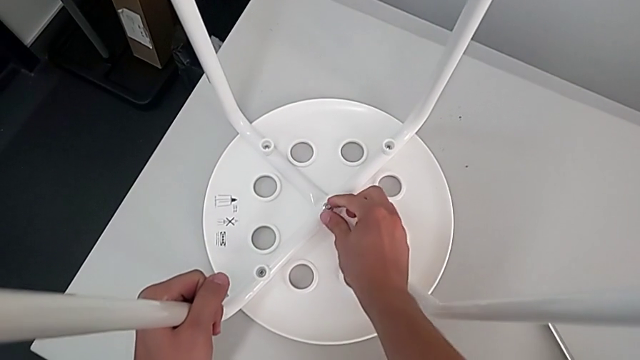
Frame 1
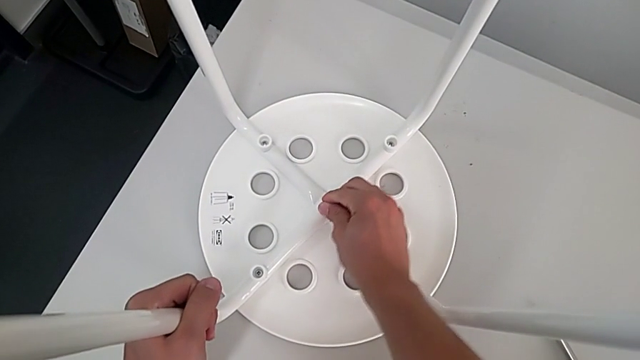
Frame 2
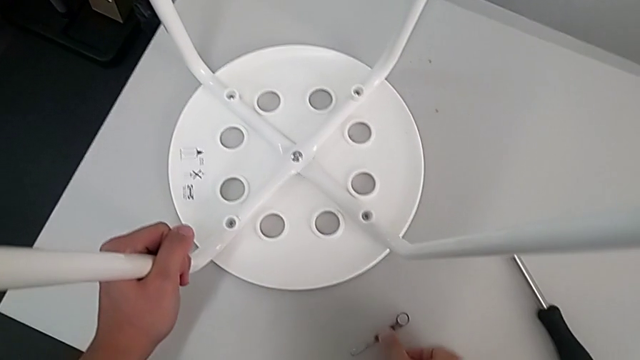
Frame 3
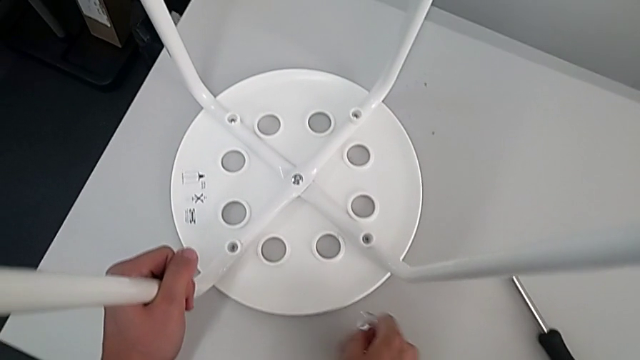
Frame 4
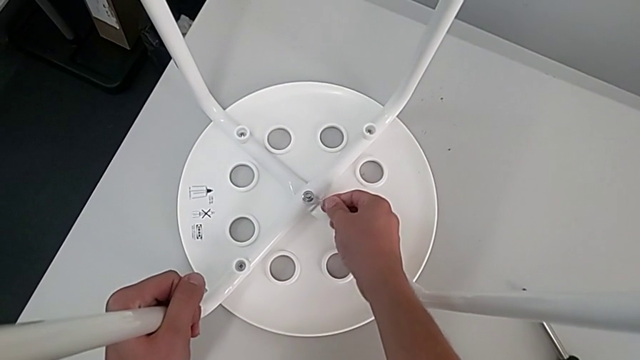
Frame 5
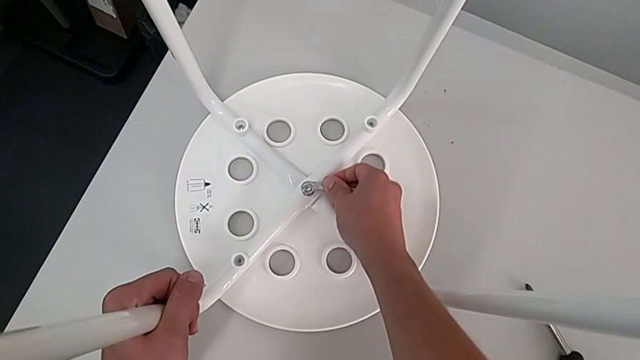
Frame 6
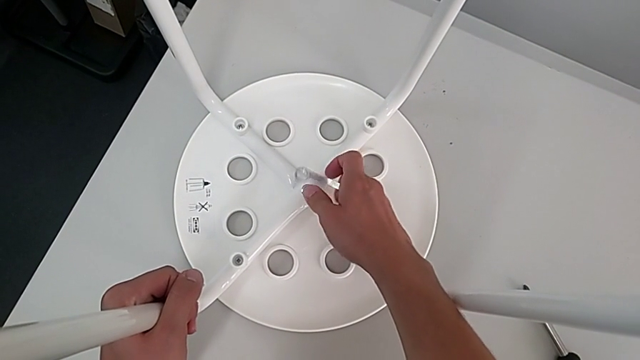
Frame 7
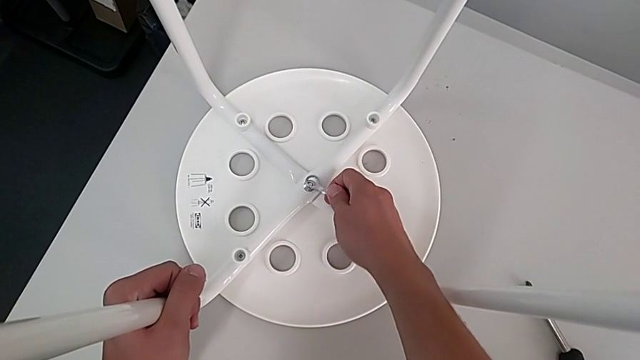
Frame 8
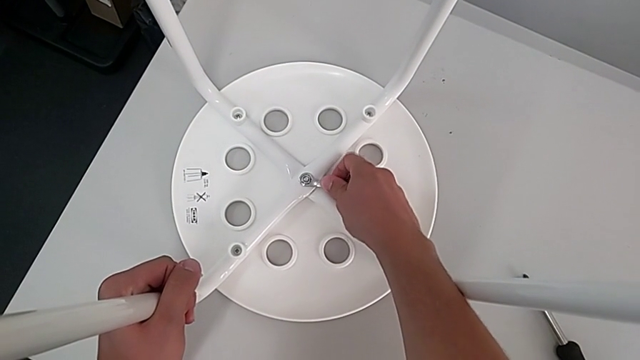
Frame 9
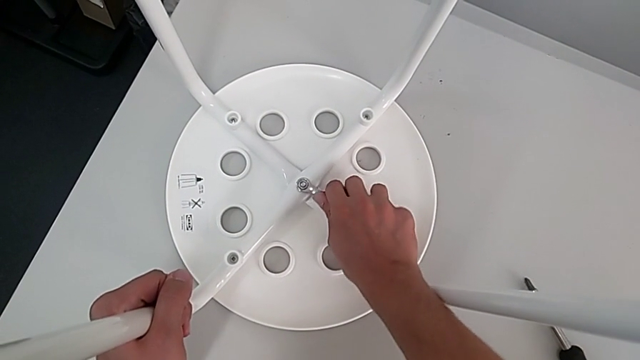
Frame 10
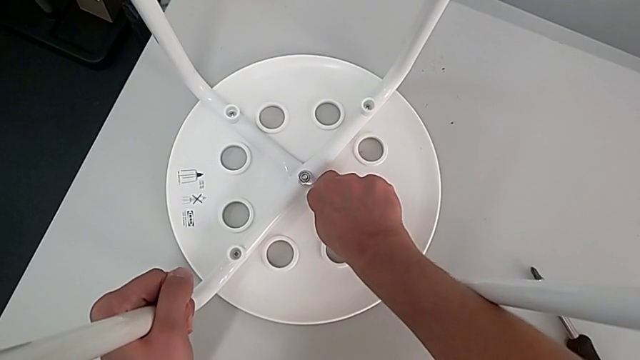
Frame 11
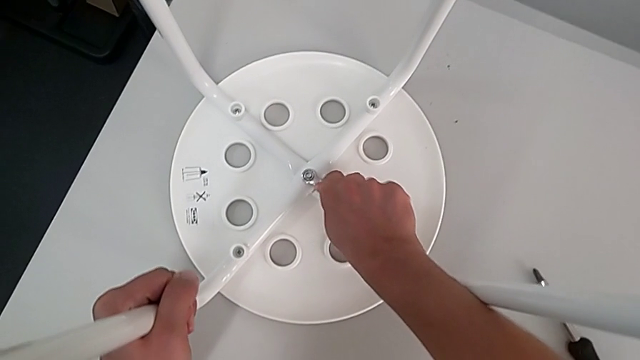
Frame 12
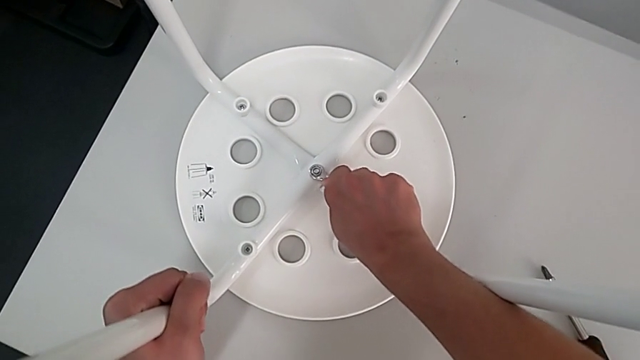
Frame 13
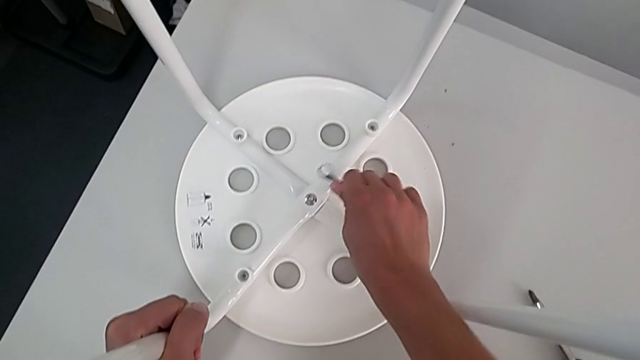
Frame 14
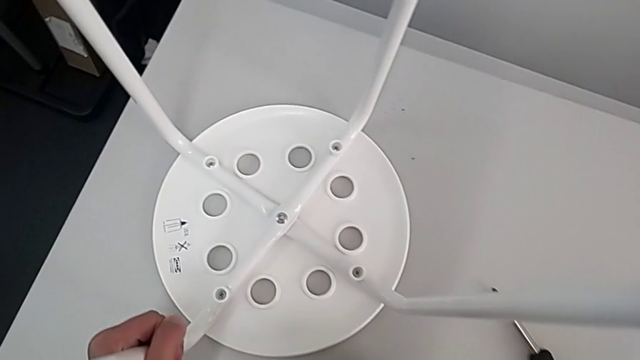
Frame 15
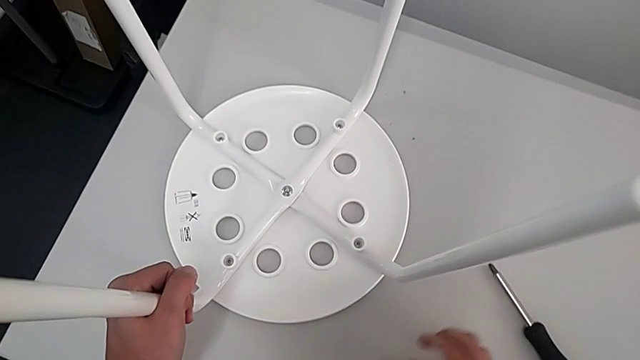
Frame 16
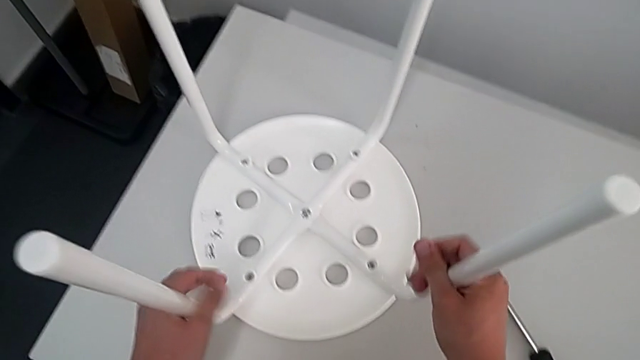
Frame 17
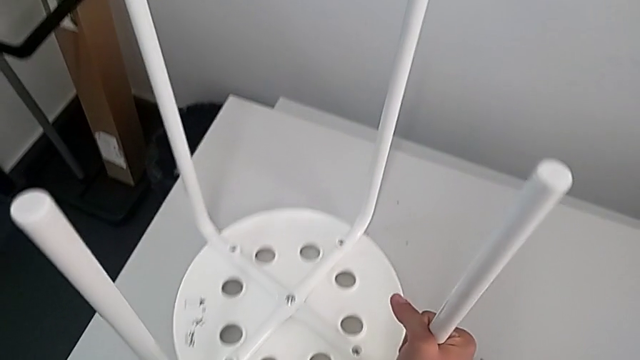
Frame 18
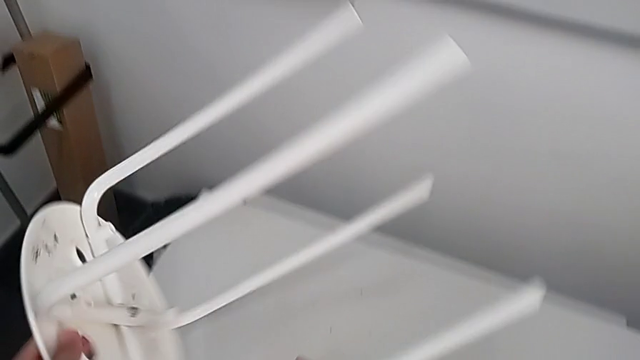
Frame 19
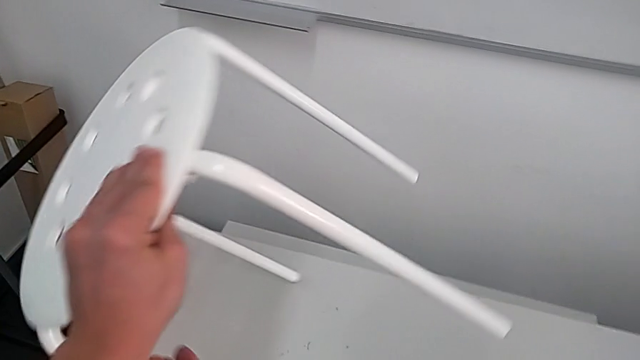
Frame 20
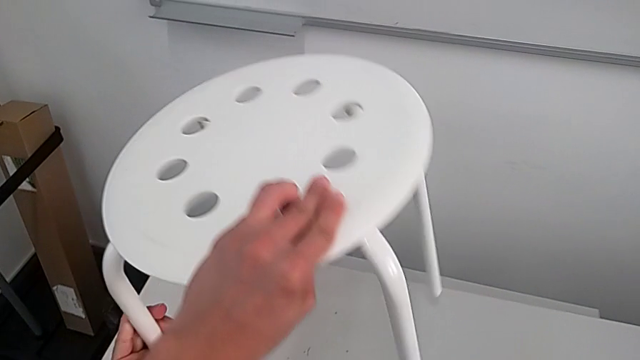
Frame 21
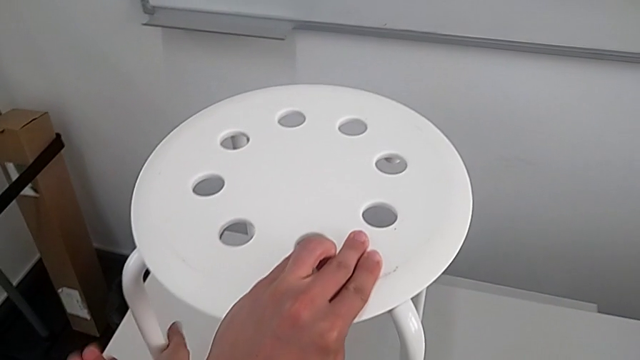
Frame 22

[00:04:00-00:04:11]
The camera wearer is tightening the hex nut in the middle and standing the chair. They grab the hexagonal wrench, insert it, screw the middle hex nut, withdraw the hexagonal wrench, place it, grab the stool, rotate it and place it.
